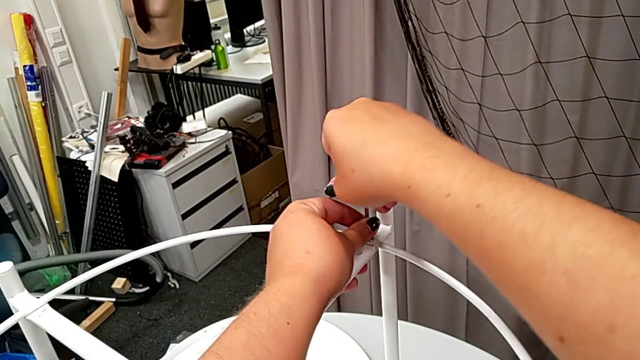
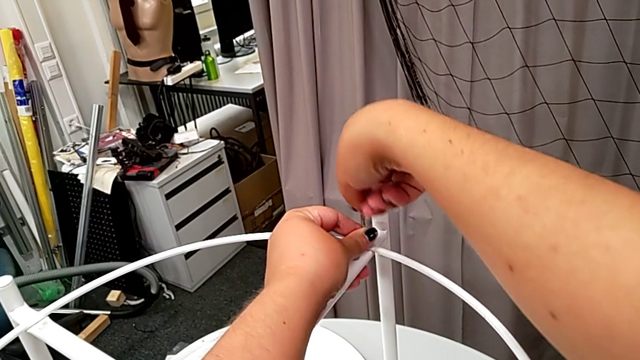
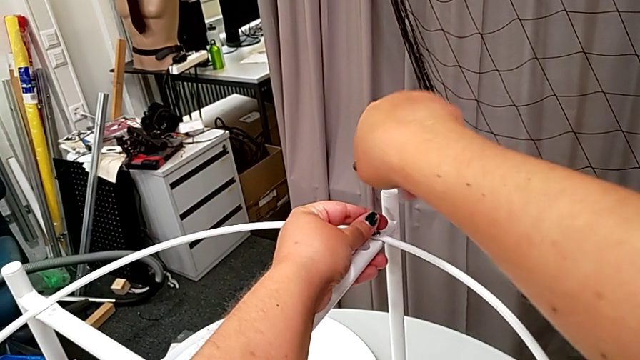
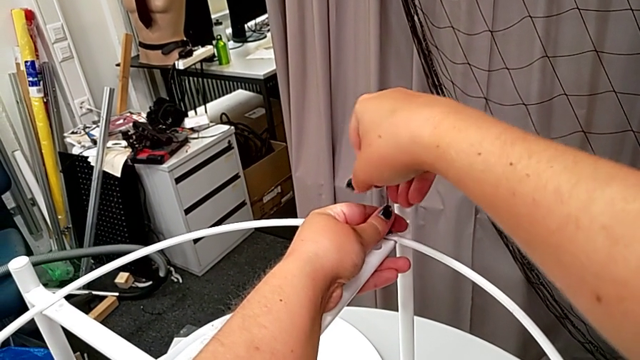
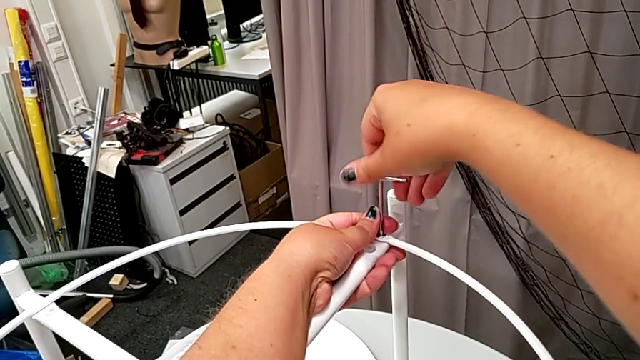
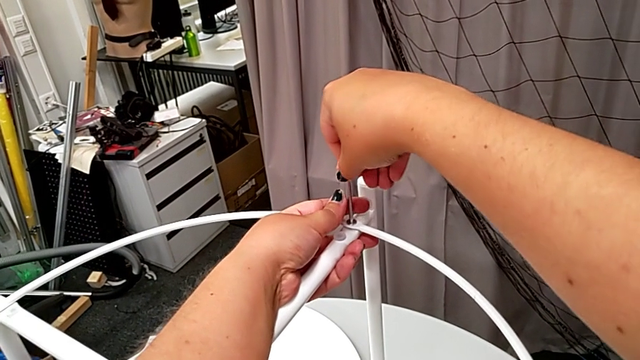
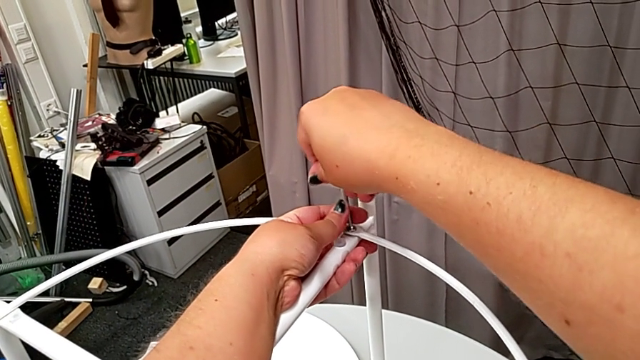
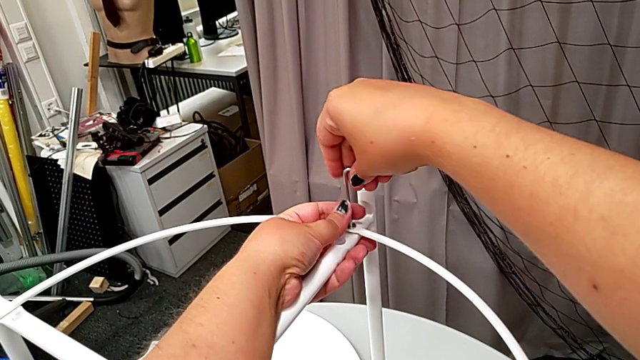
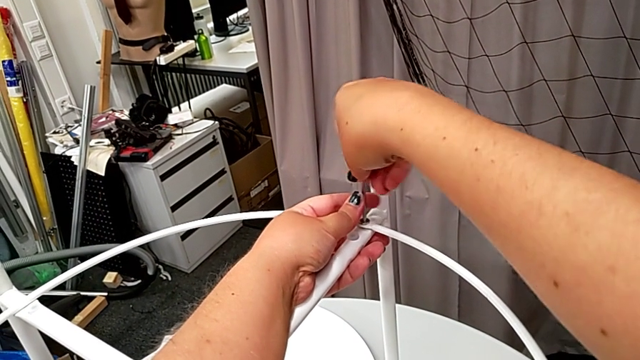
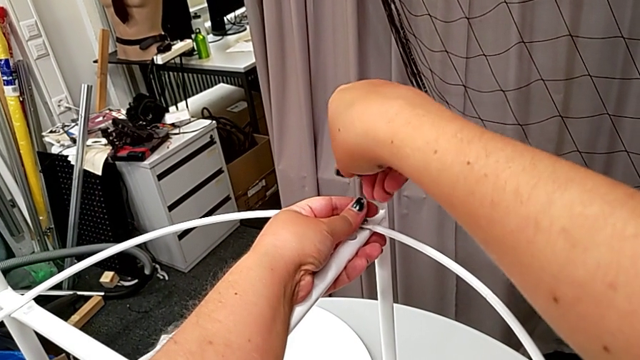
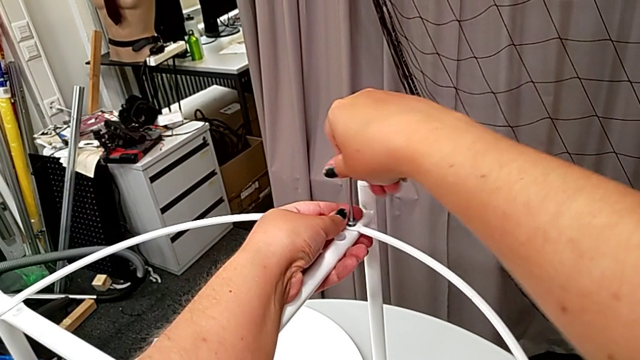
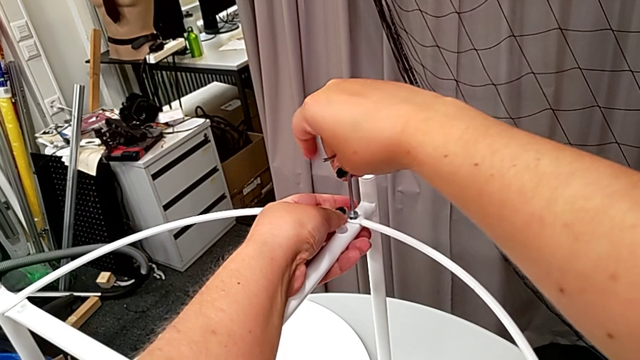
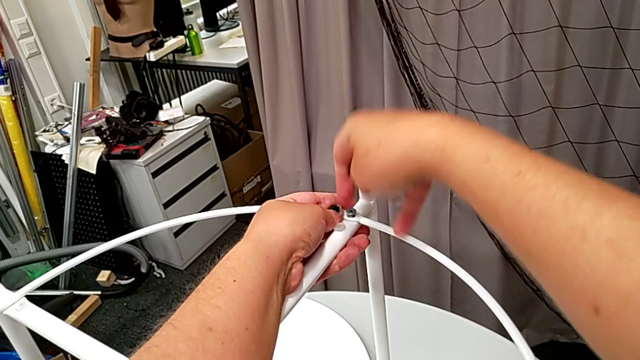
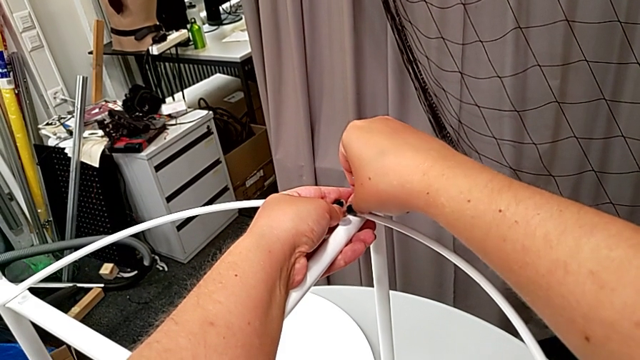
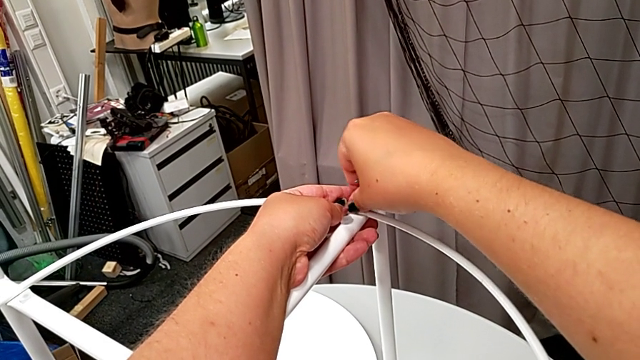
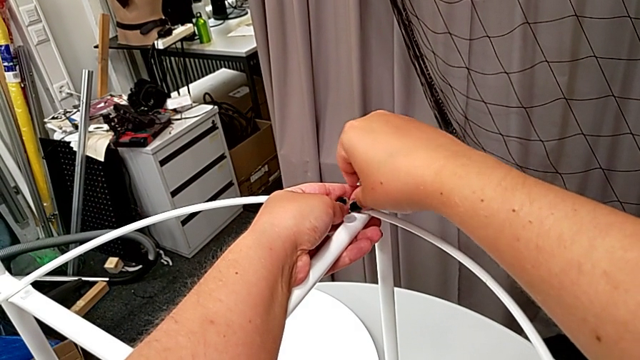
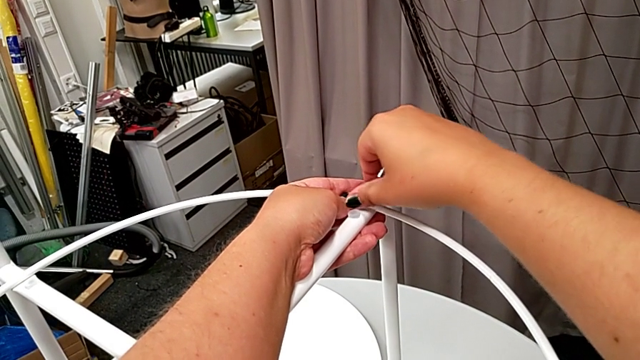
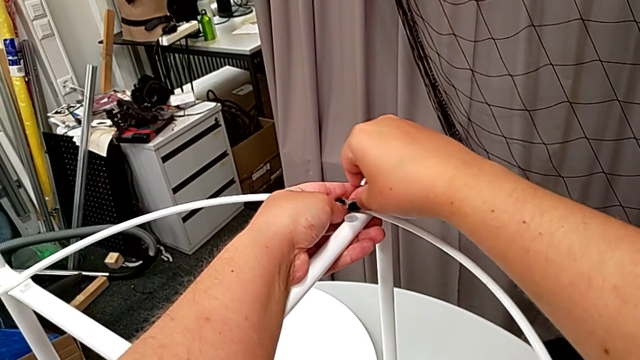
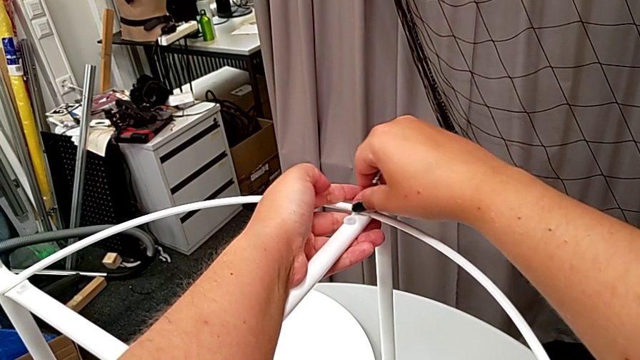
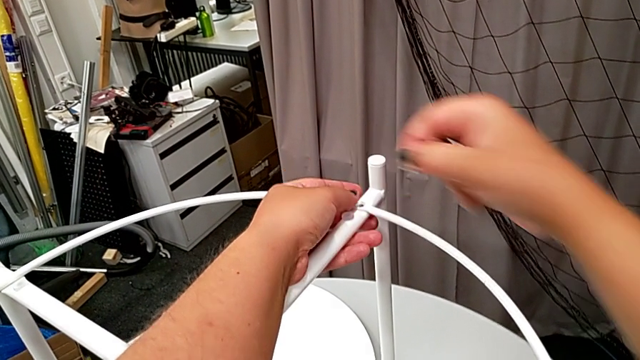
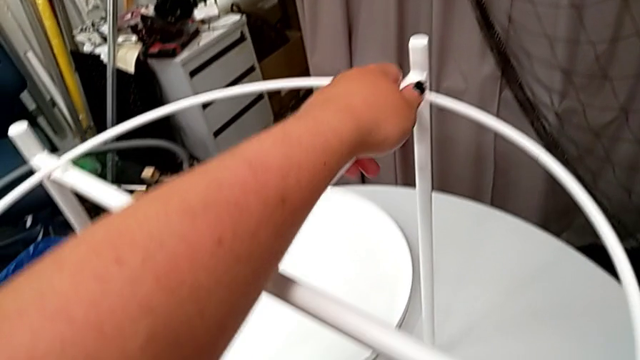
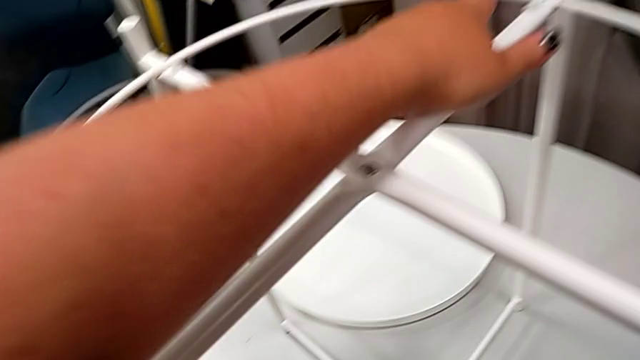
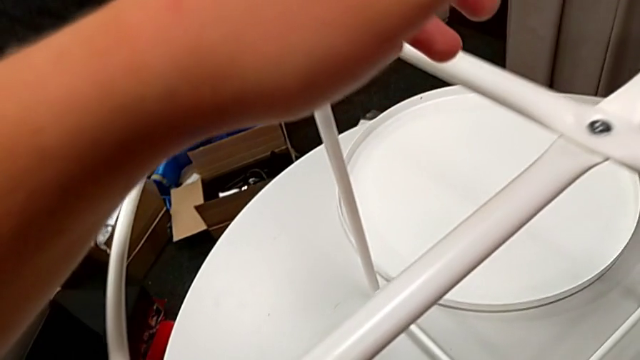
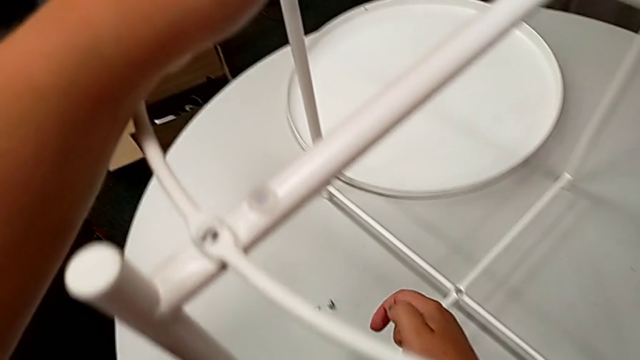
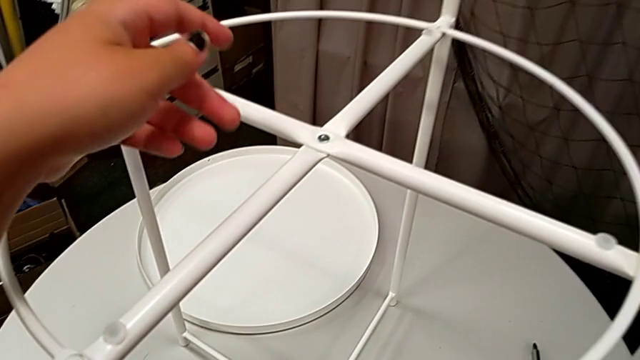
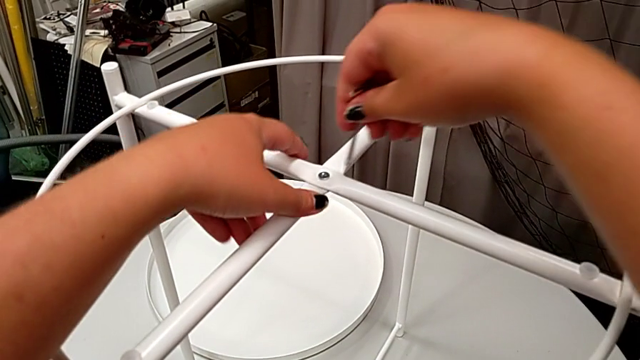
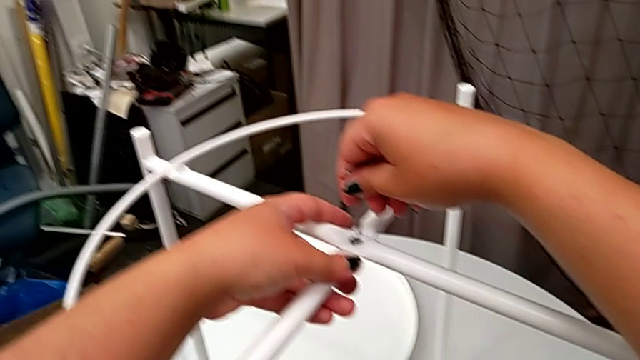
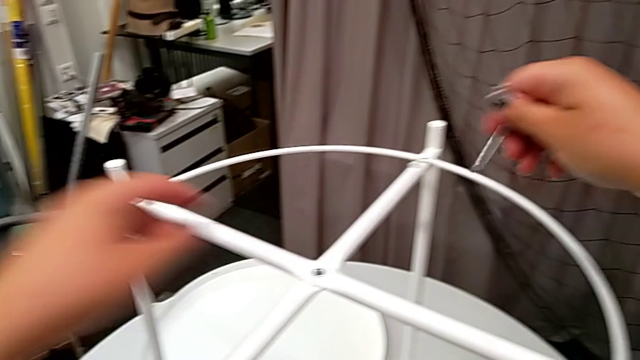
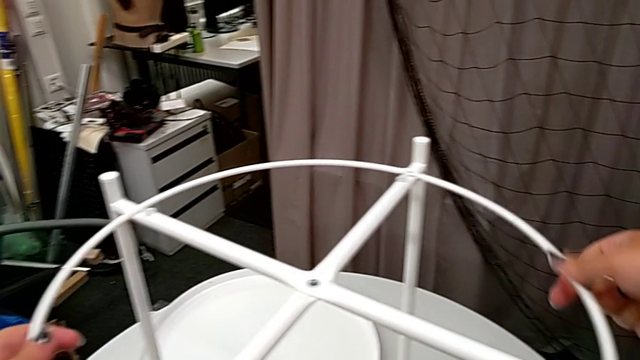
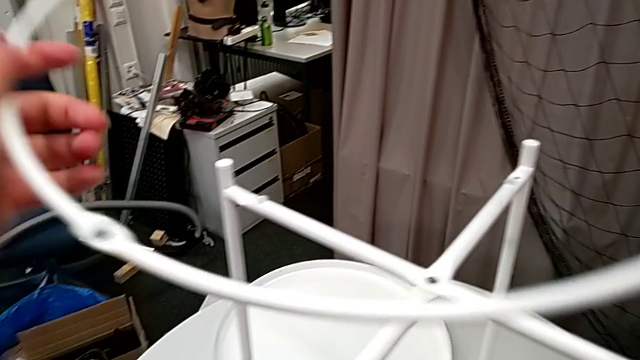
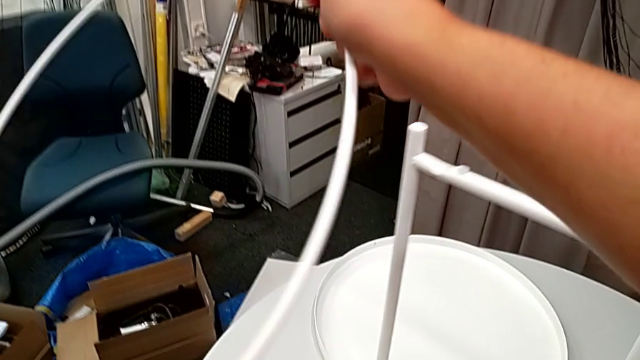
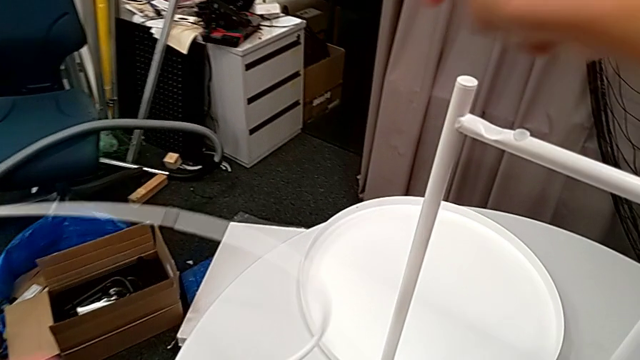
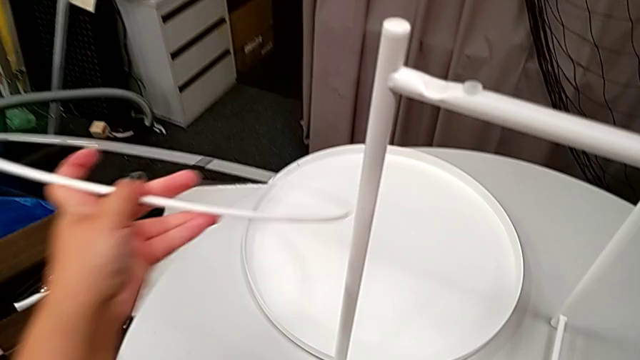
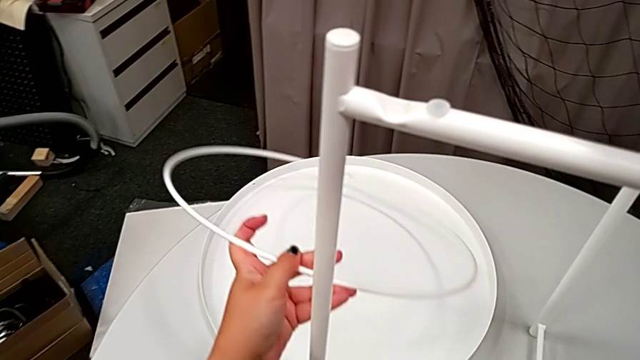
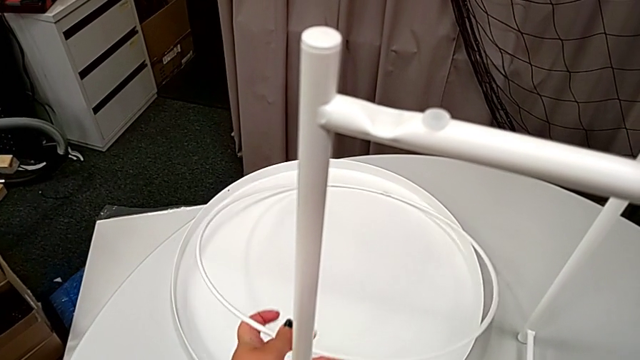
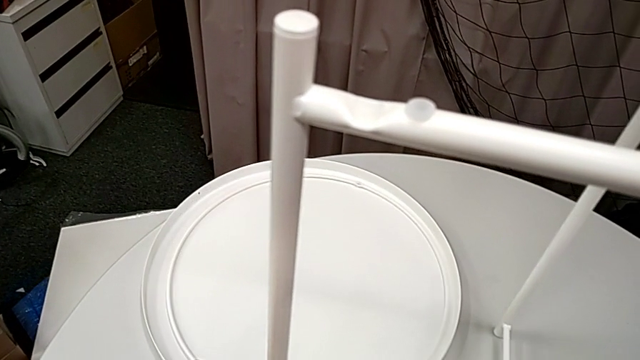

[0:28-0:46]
The camera wearer is disassembling the top of the table. They unscrew the hex socket head, withdraw the Allen wrench, unscrew the hex socket head, disassemble it and place it. They insert the Allen wrench and withdraw it. They disassemble the circle and place it.

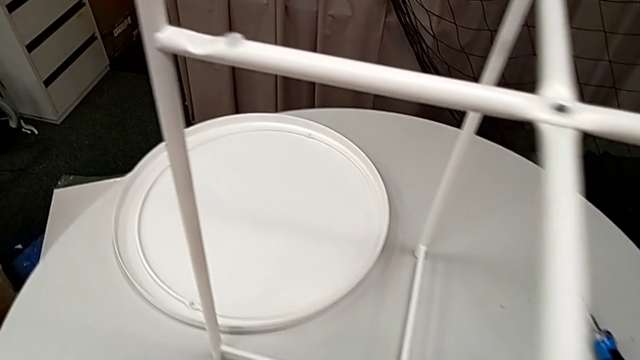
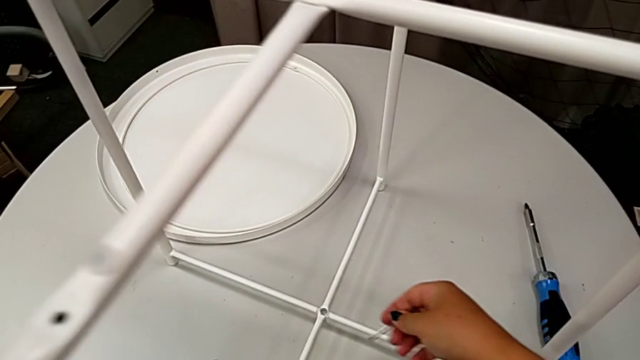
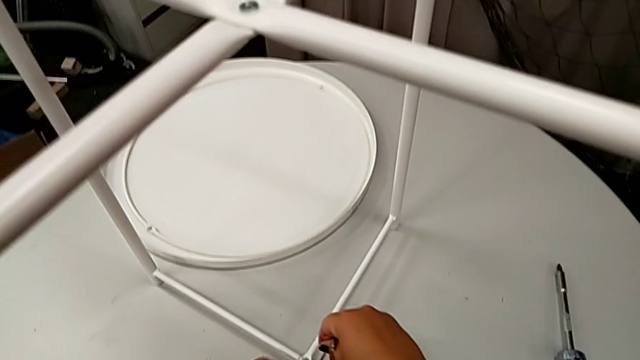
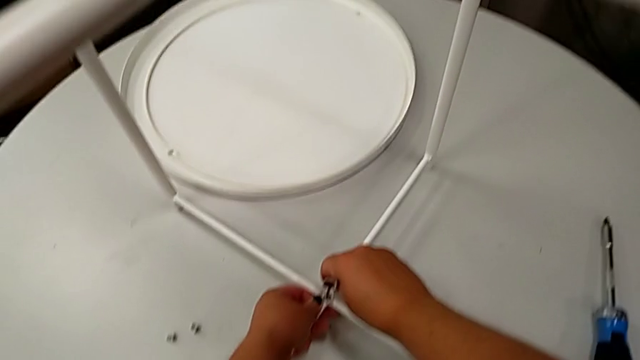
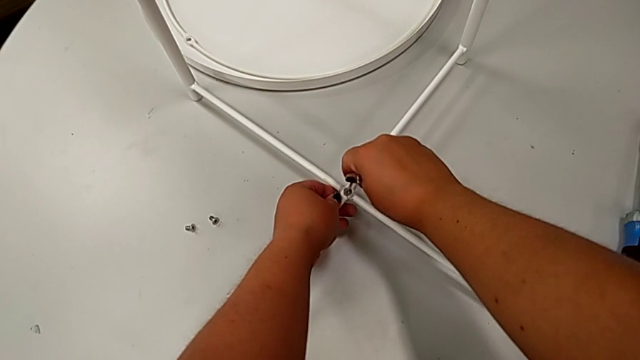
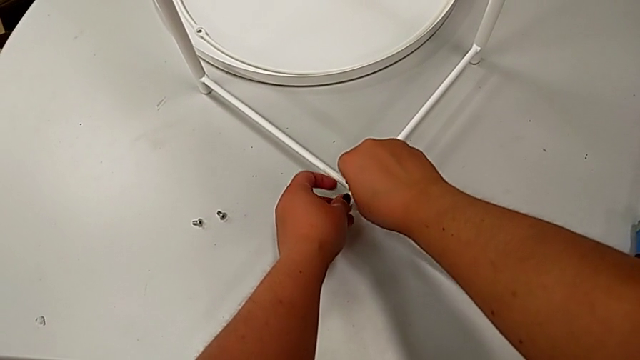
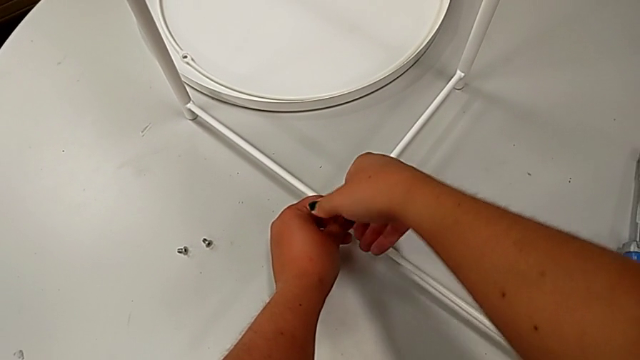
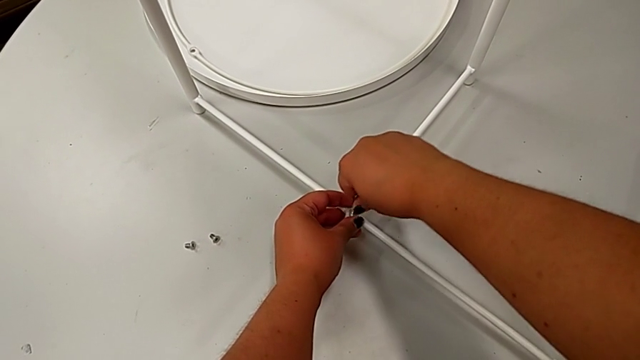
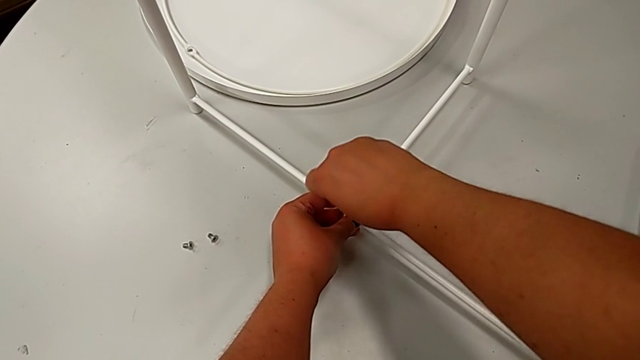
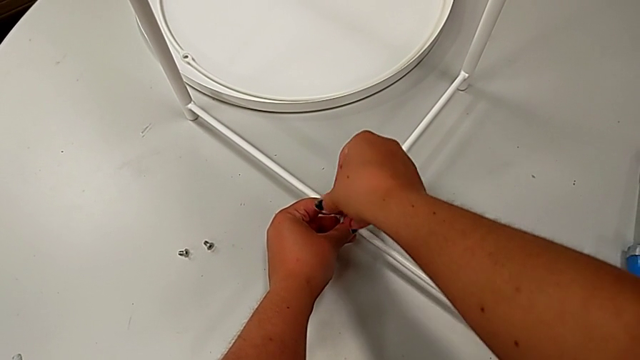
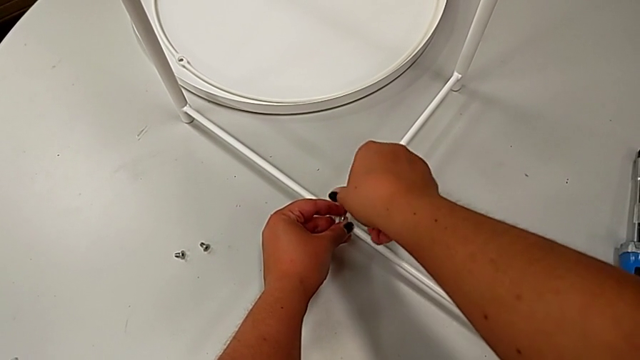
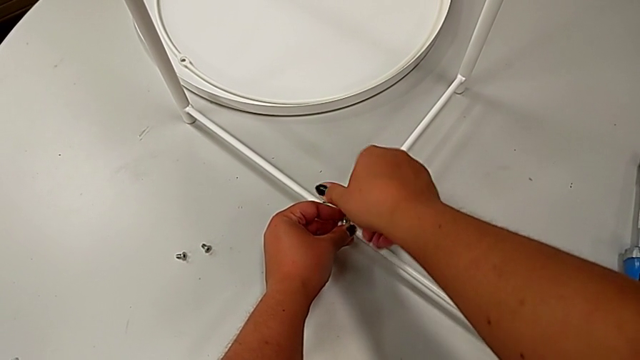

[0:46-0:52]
The camera wearer is unscrewing the legs of the chair. They approach the hex socket head, insert the Allen wrench and begin to unscrew the hex socket head.
